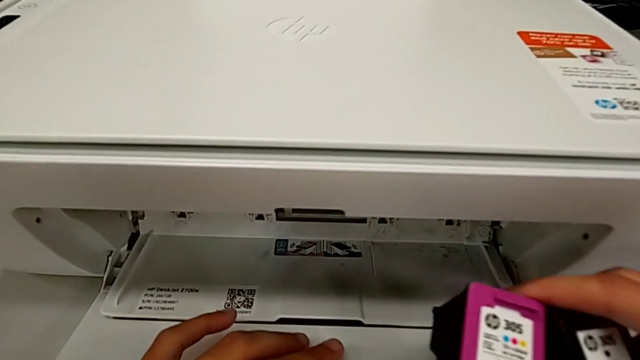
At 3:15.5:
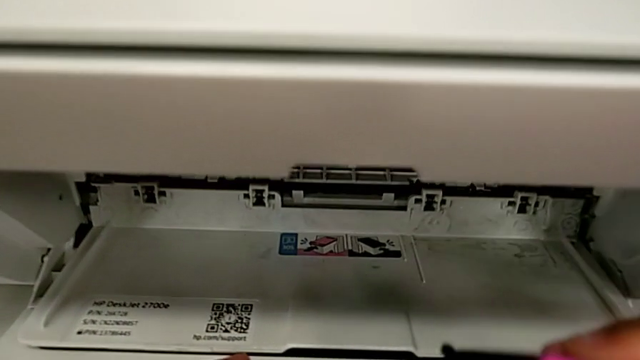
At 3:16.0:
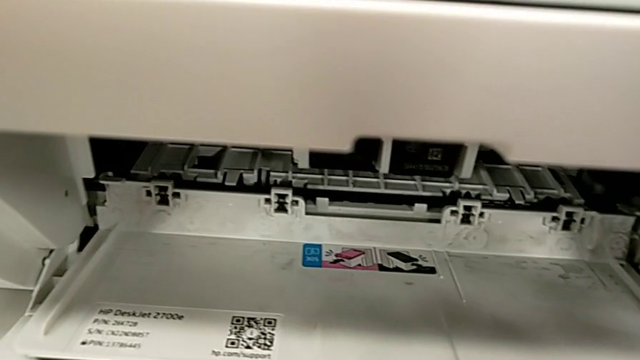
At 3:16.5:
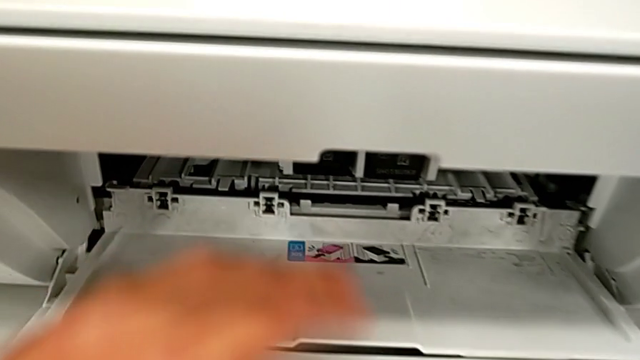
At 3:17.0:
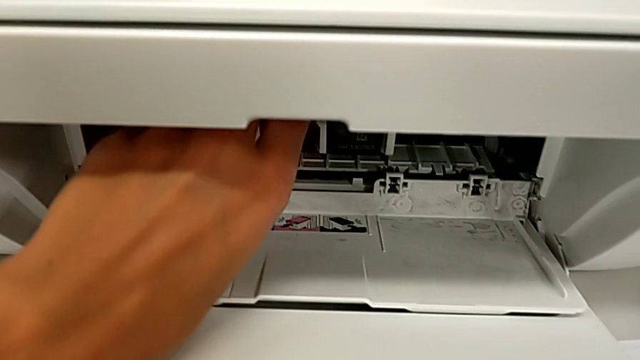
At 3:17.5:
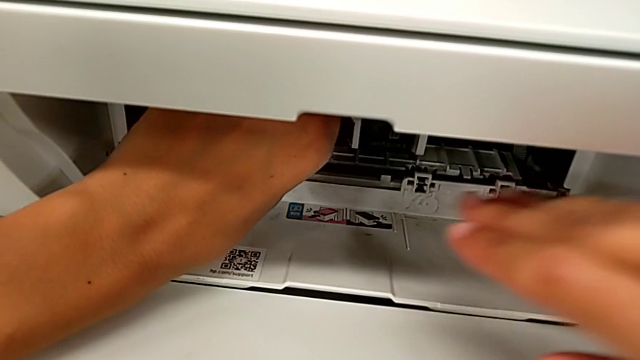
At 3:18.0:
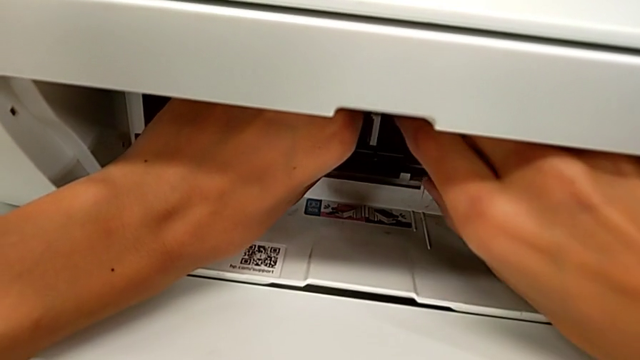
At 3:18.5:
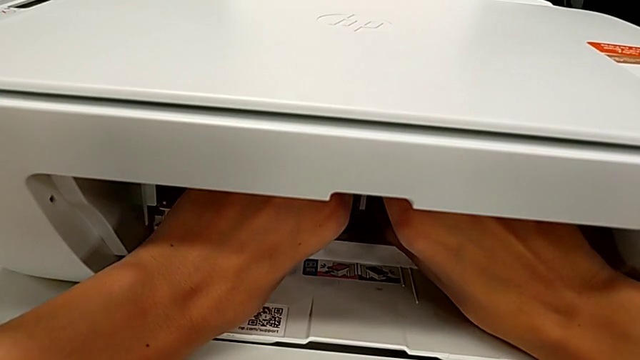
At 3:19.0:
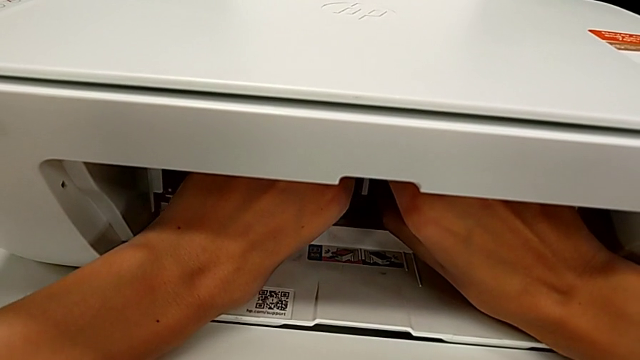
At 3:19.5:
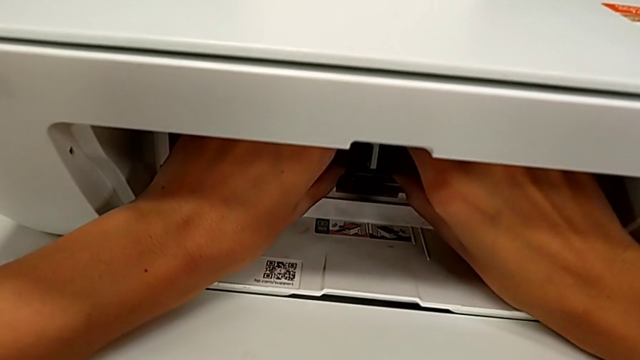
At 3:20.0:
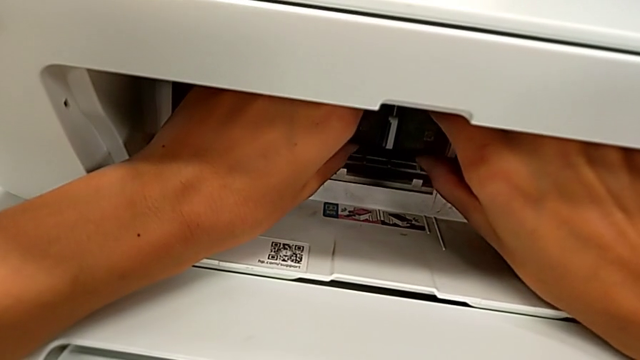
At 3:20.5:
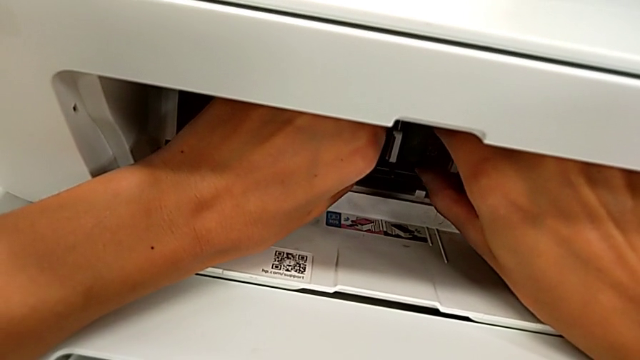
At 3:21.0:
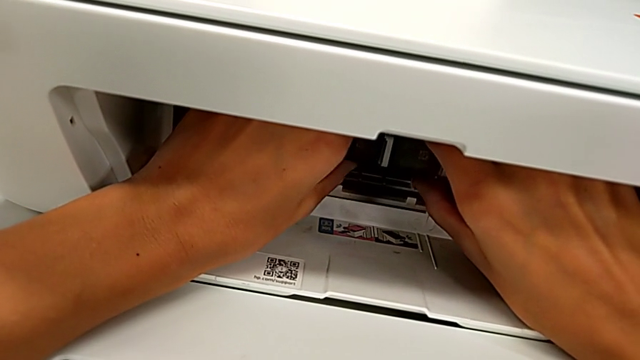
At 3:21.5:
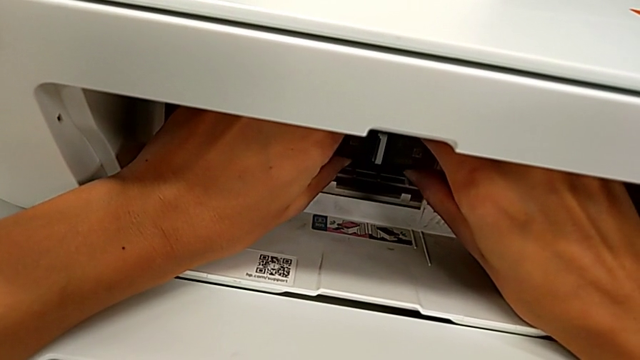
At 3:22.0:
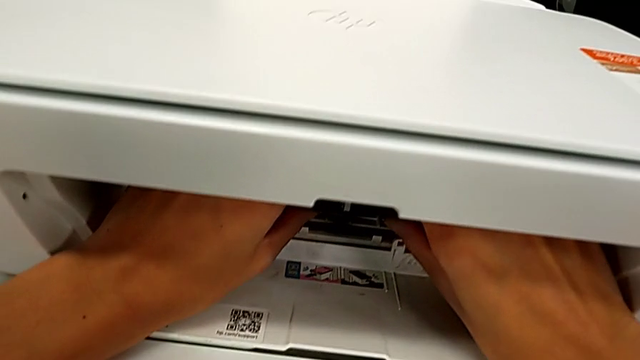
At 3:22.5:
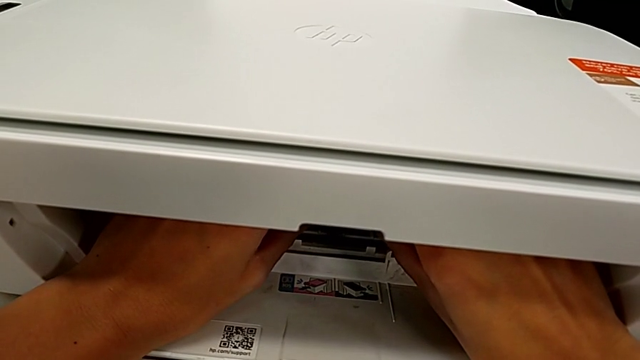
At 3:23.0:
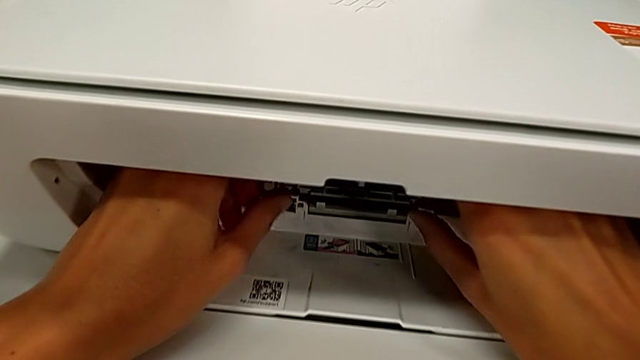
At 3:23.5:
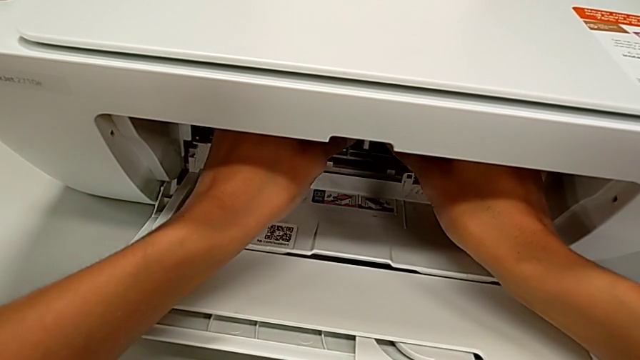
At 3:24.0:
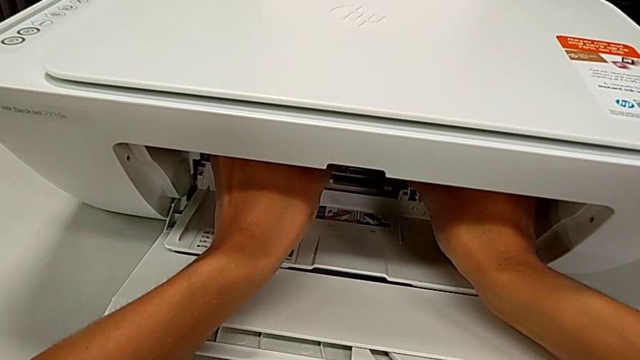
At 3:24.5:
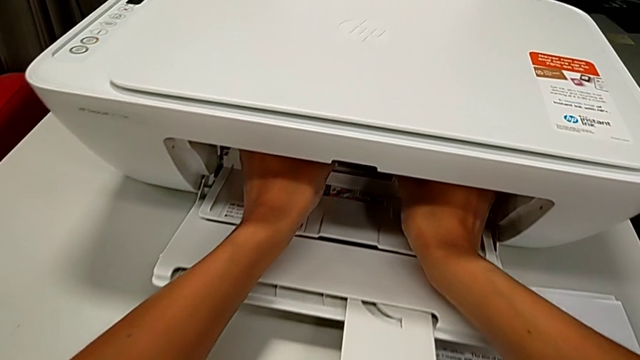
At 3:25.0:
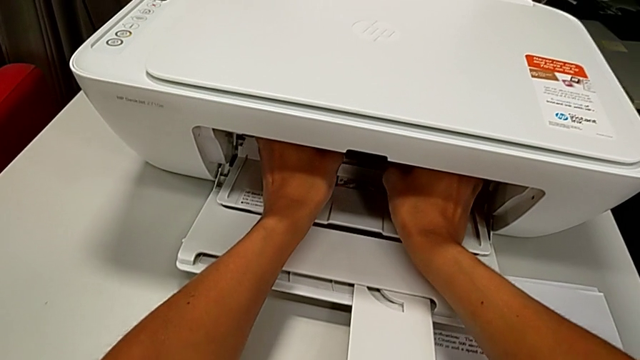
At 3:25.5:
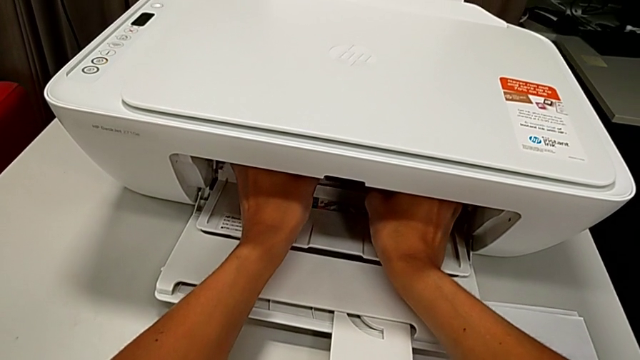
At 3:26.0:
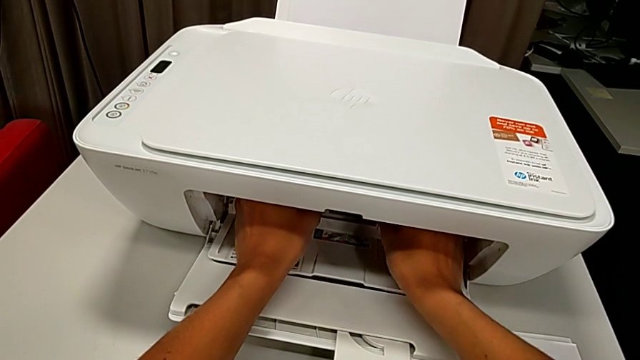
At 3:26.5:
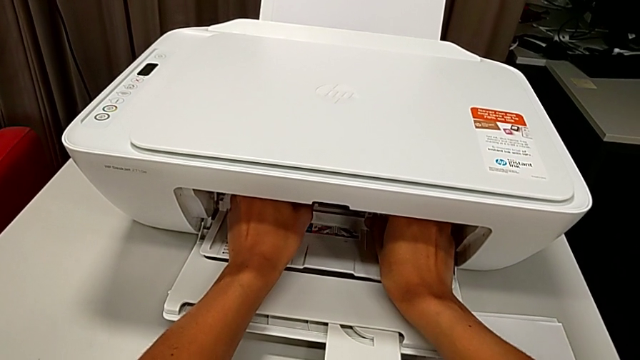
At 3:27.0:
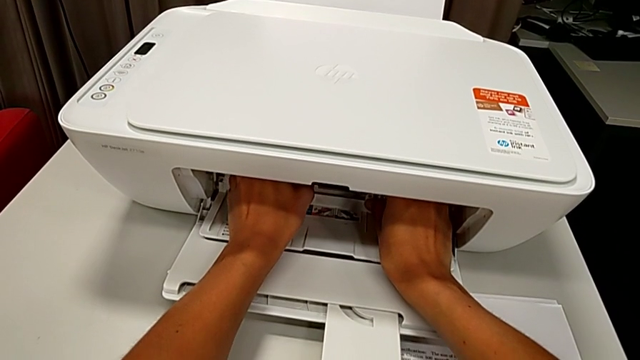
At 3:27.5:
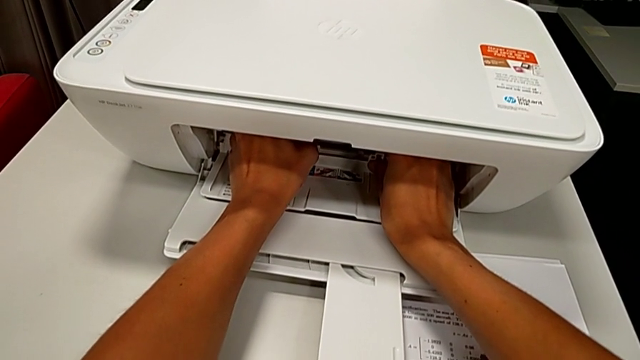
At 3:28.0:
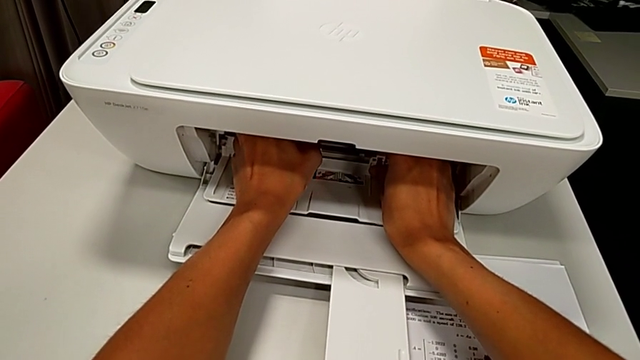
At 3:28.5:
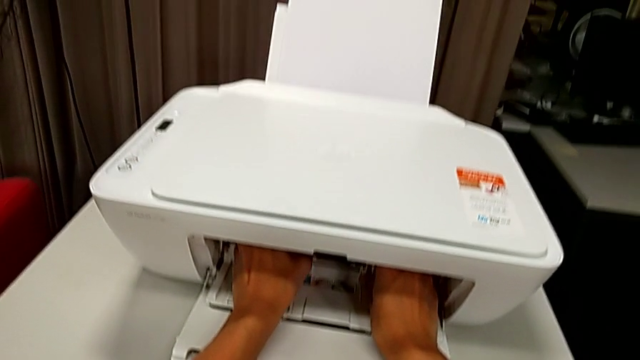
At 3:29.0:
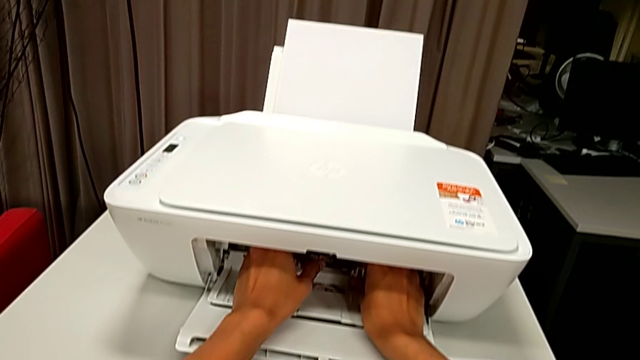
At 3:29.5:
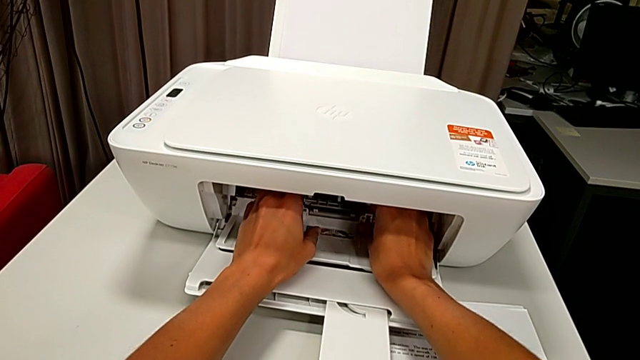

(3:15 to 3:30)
The camera wearer is exchanging ink cartridges from the printer. They begin to grab the ink cartridge.

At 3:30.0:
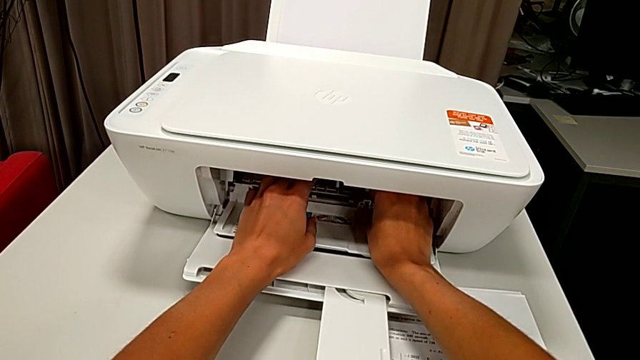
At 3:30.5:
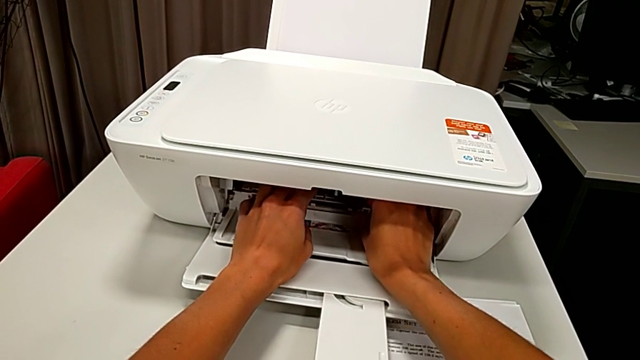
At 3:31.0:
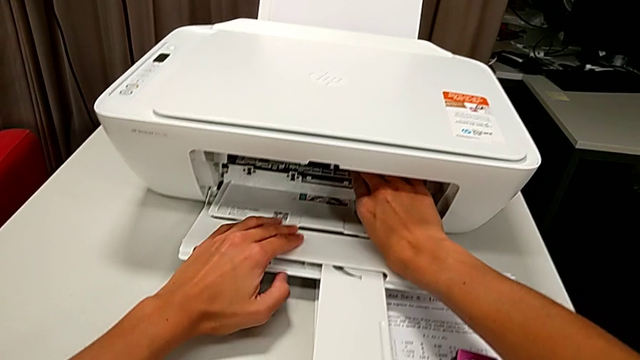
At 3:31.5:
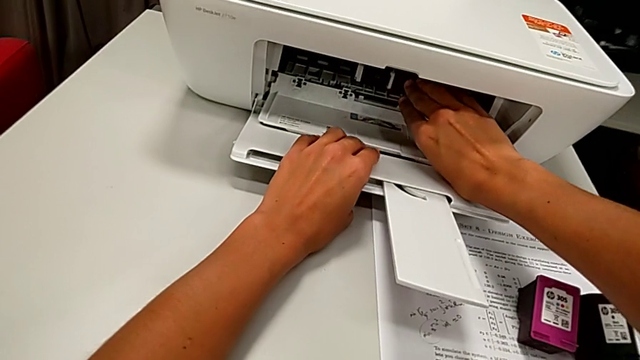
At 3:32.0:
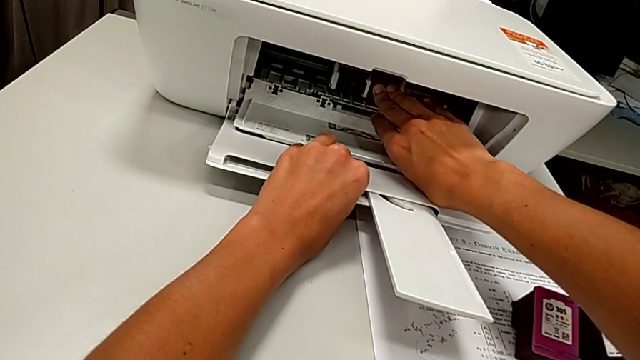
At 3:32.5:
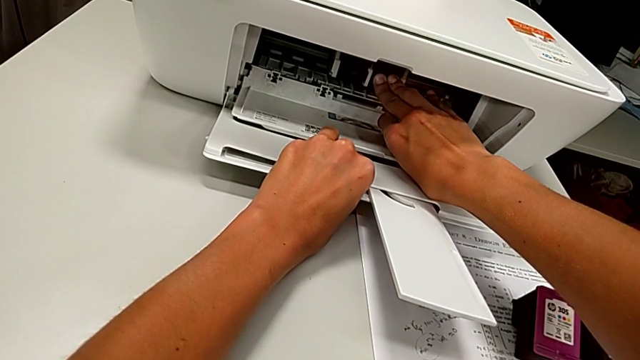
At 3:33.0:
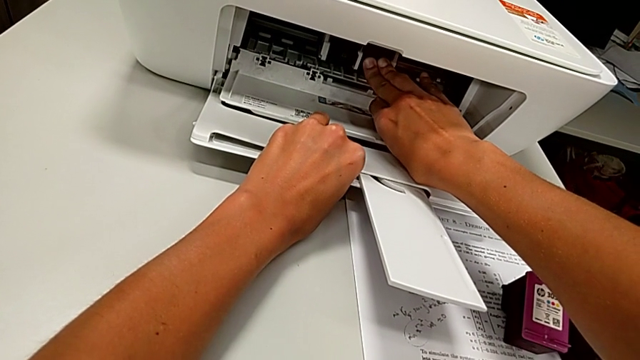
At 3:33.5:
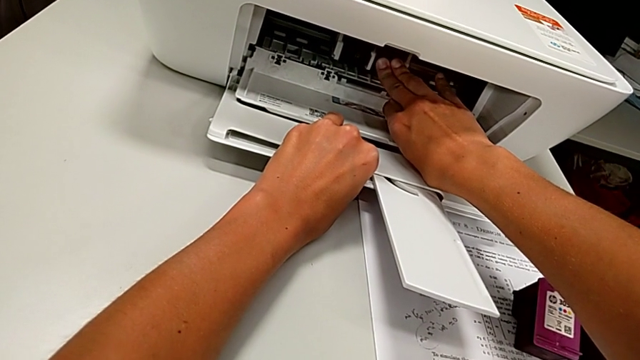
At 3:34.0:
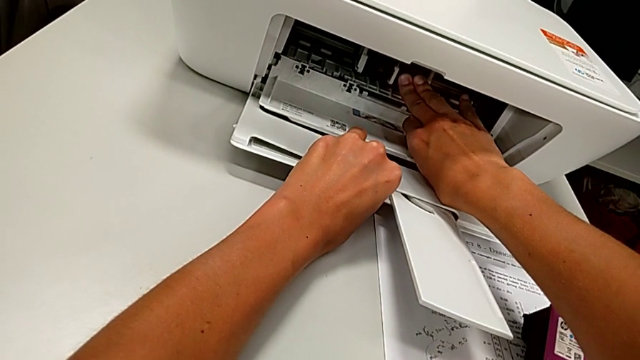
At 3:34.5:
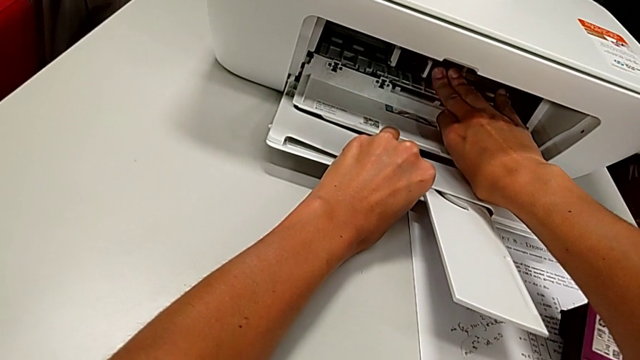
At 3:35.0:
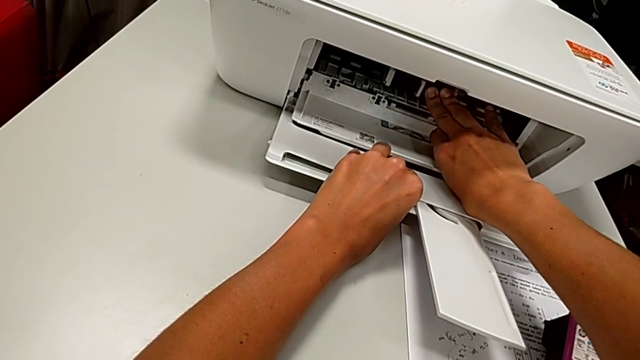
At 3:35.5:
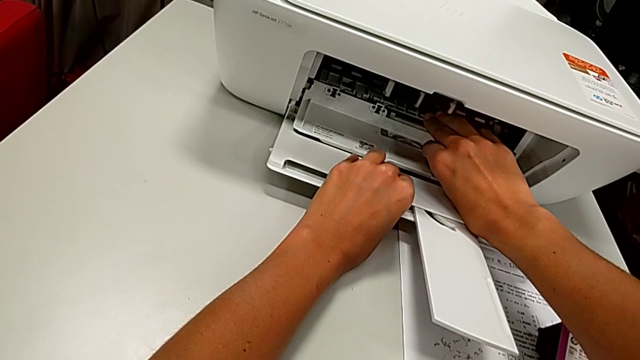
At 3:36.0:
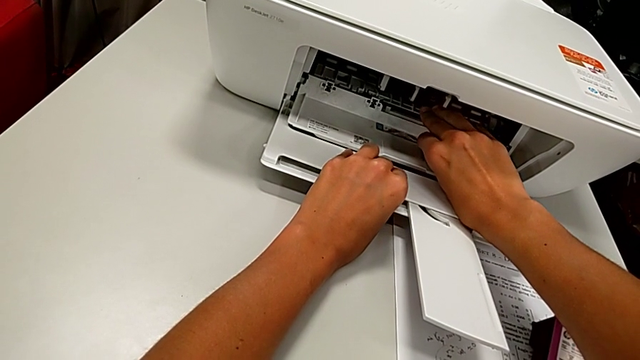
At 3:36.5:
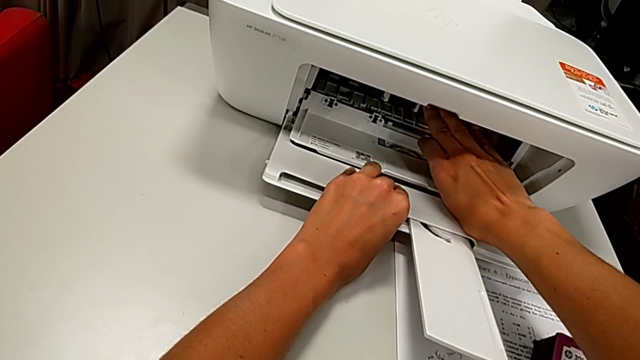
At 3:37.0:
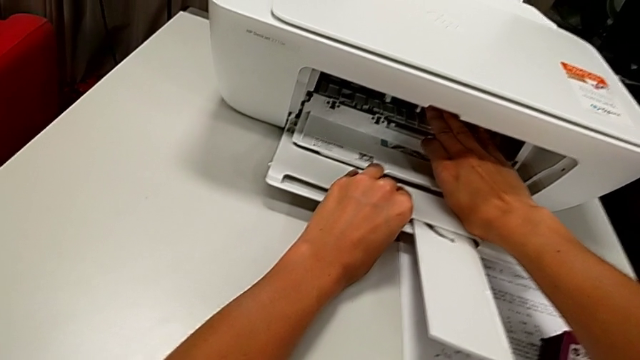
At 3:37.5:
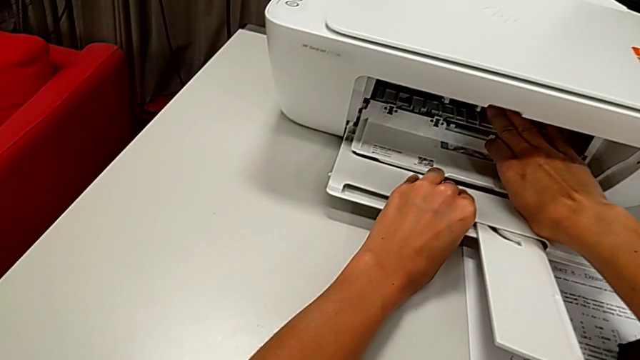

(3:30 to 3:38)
The camera wearer is exchanging ink cartridges from the printer. They grab the ink cartridge and begin to push it.
